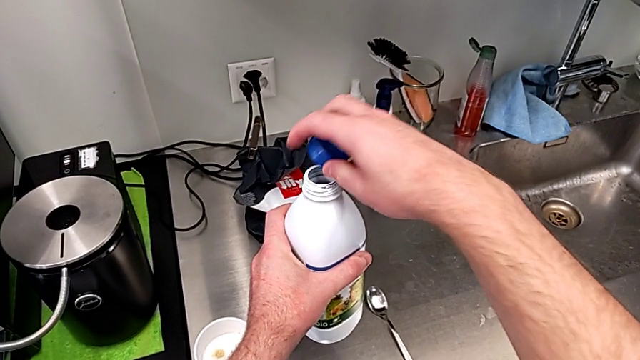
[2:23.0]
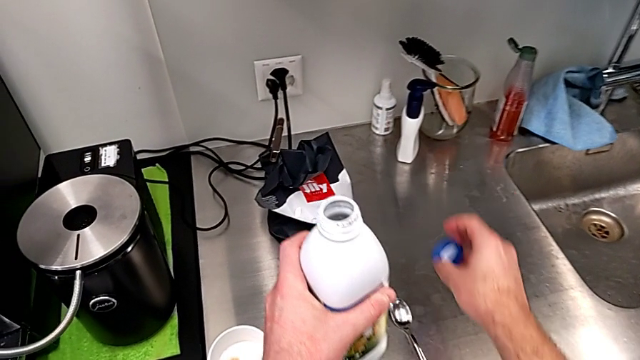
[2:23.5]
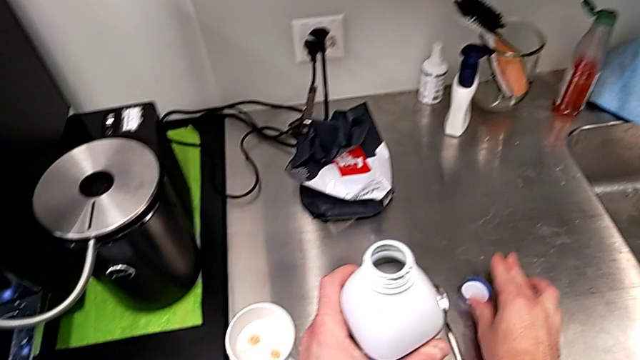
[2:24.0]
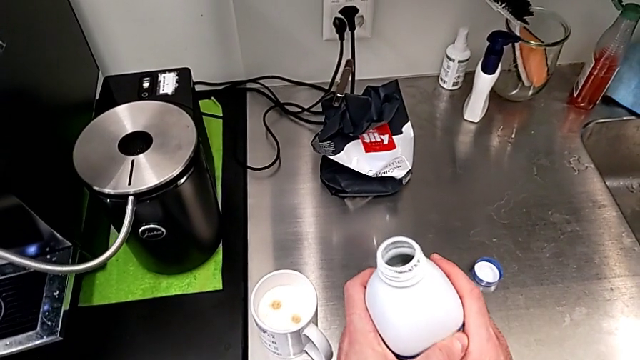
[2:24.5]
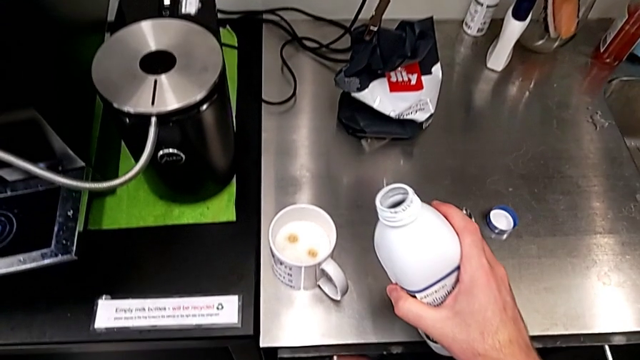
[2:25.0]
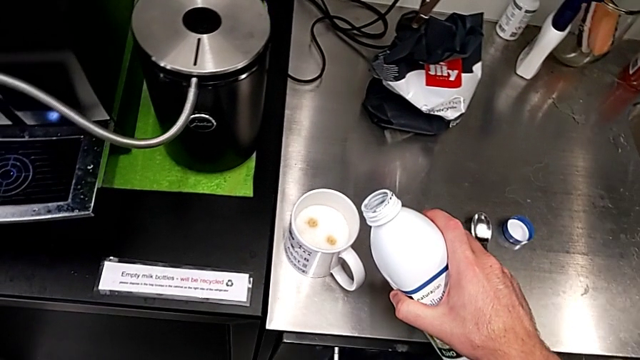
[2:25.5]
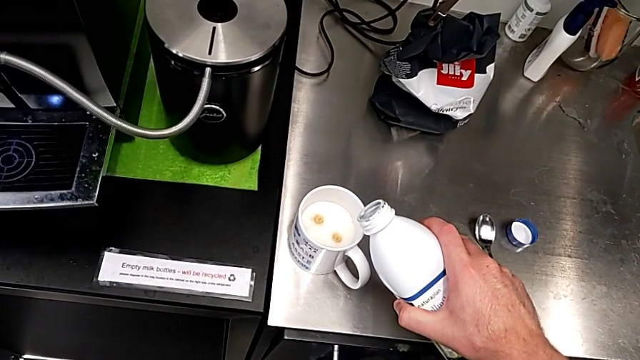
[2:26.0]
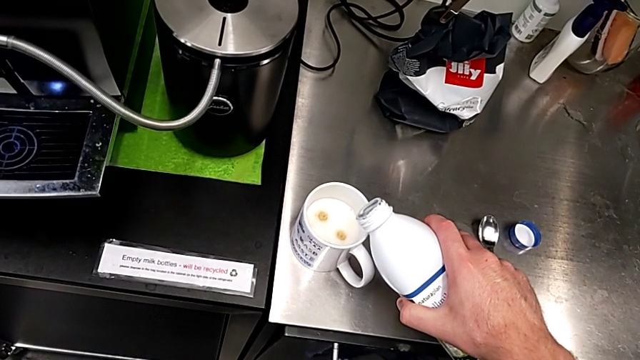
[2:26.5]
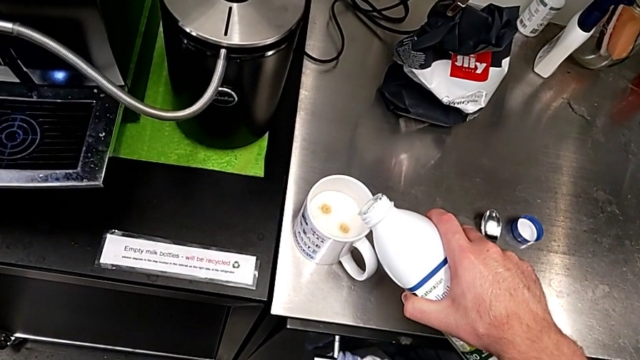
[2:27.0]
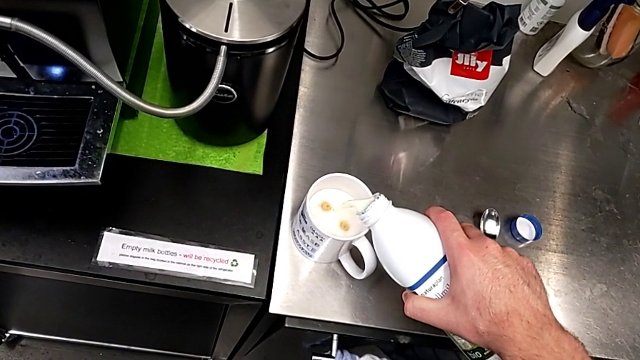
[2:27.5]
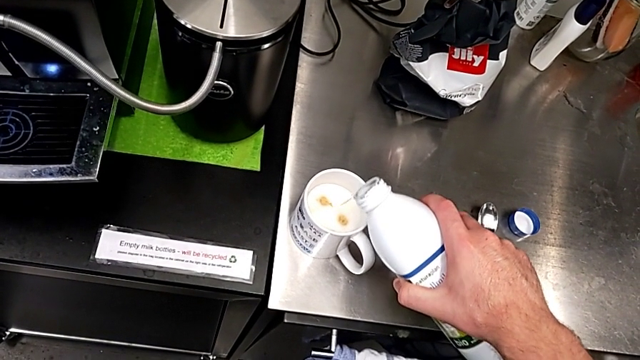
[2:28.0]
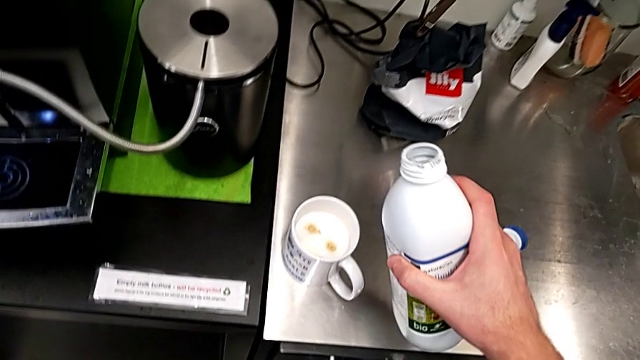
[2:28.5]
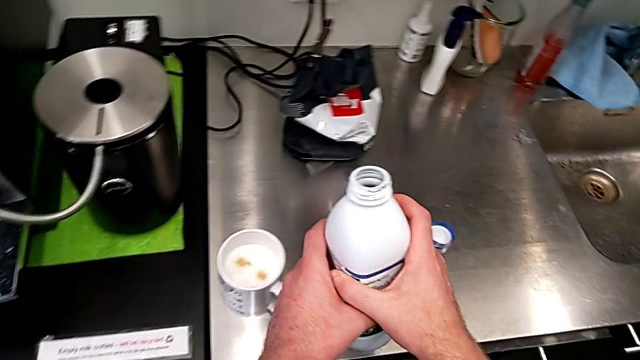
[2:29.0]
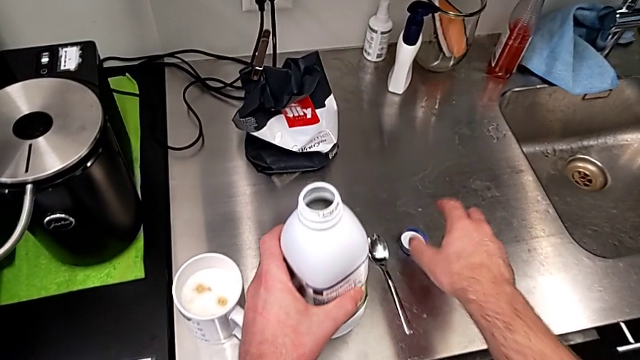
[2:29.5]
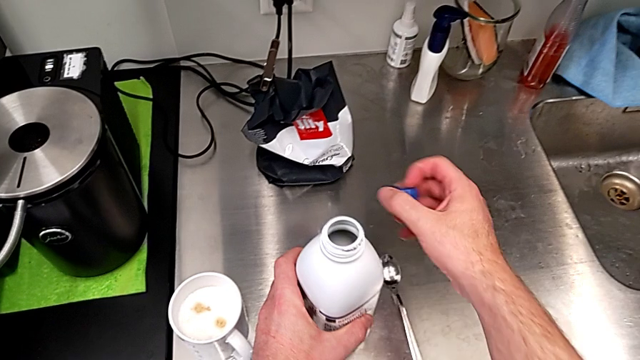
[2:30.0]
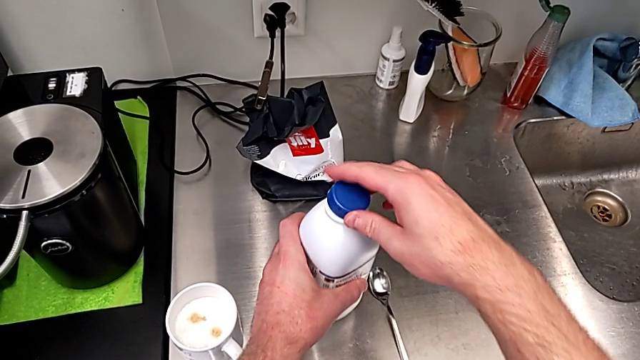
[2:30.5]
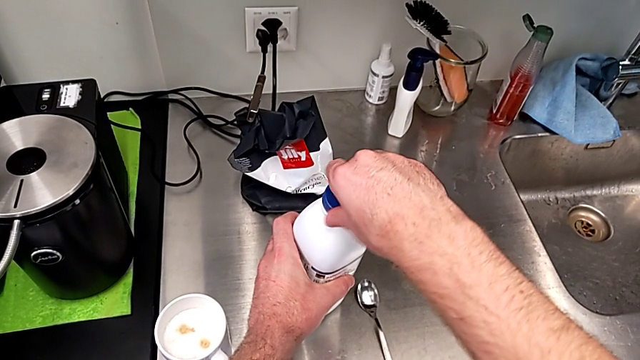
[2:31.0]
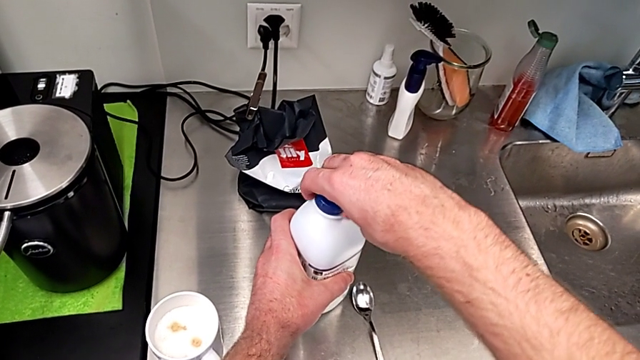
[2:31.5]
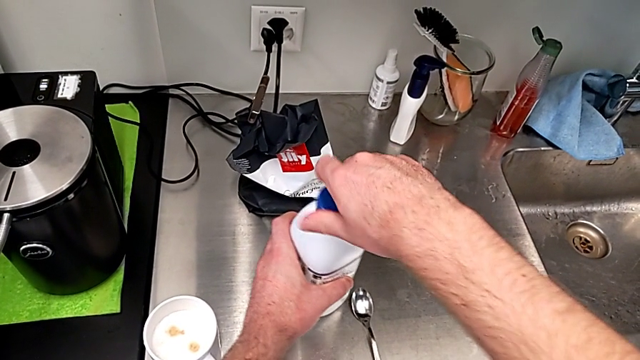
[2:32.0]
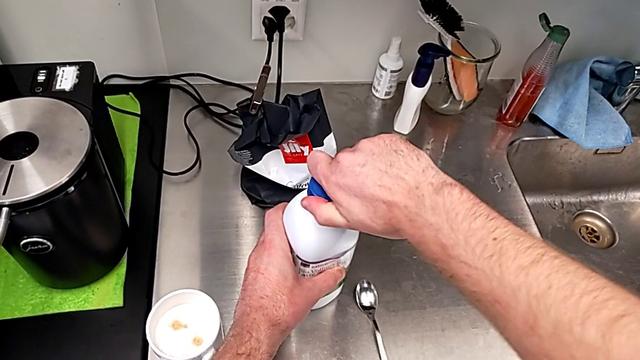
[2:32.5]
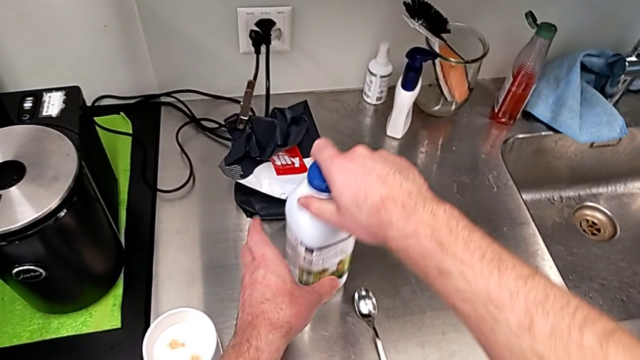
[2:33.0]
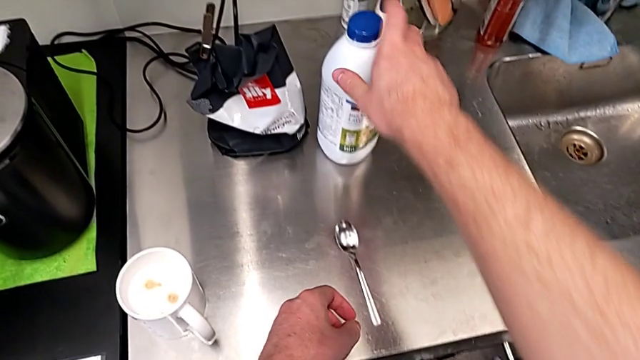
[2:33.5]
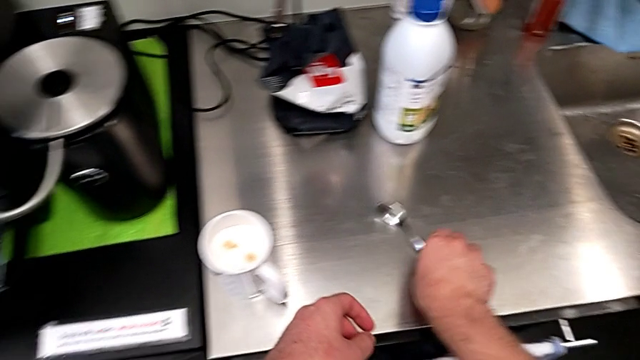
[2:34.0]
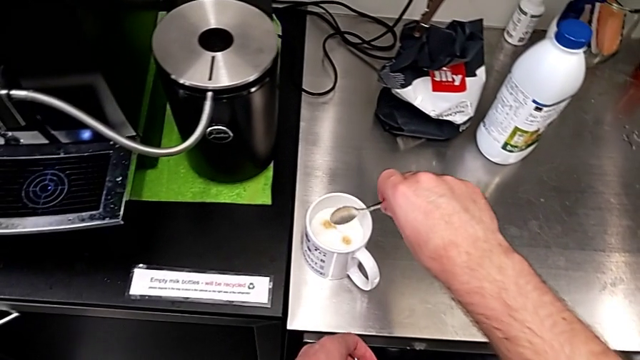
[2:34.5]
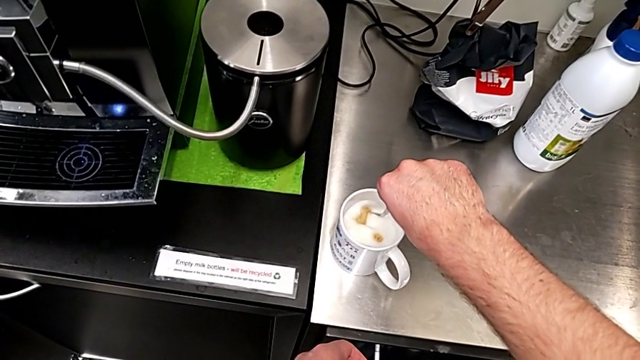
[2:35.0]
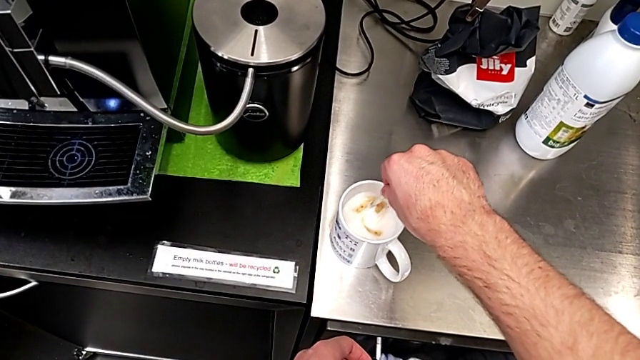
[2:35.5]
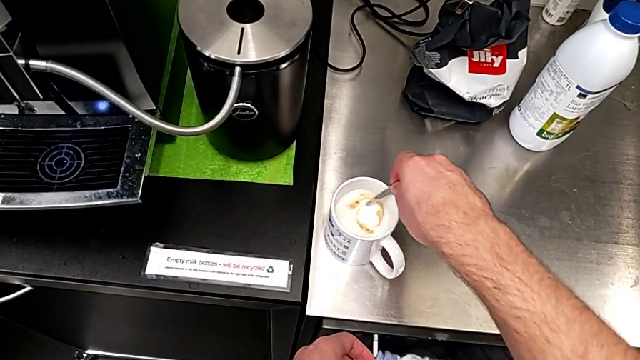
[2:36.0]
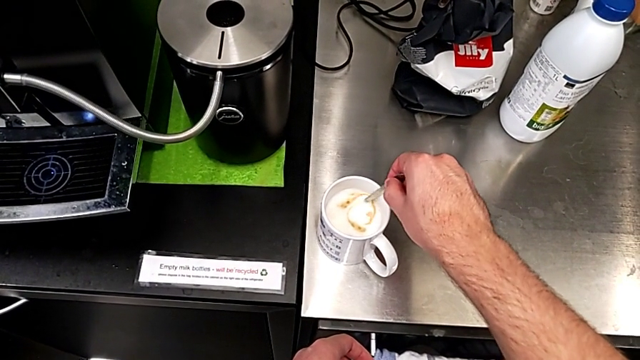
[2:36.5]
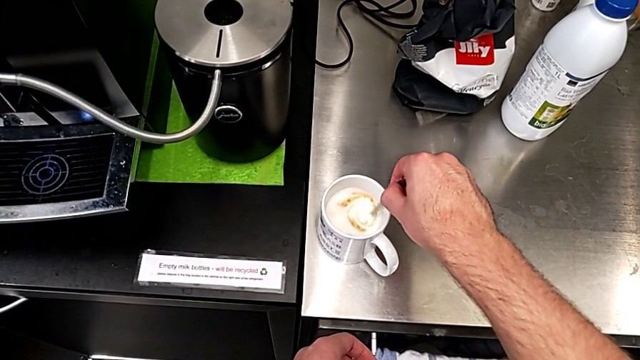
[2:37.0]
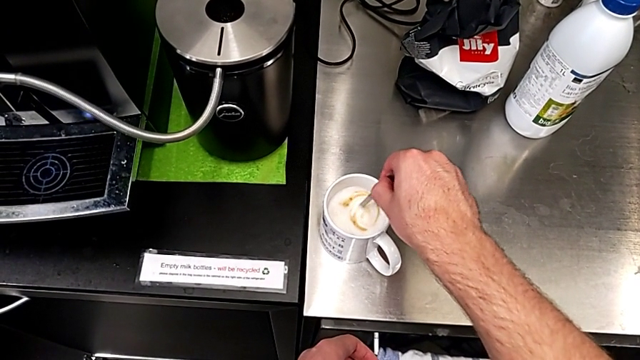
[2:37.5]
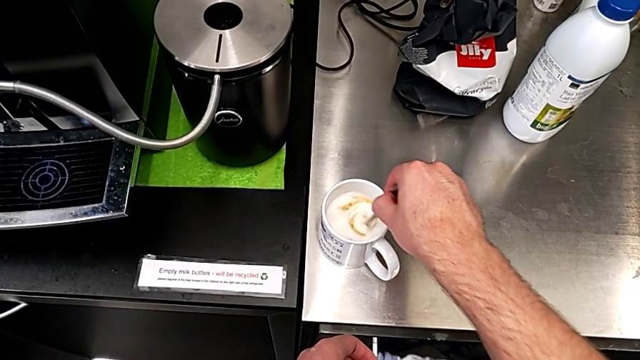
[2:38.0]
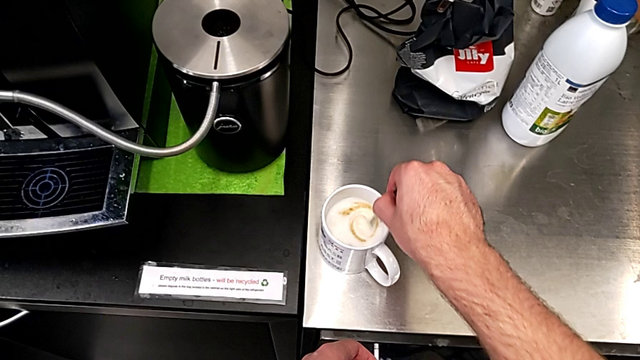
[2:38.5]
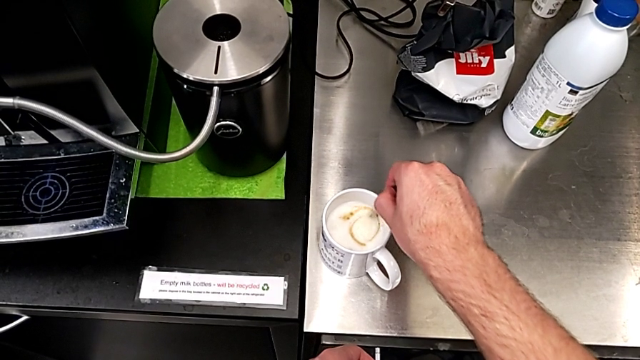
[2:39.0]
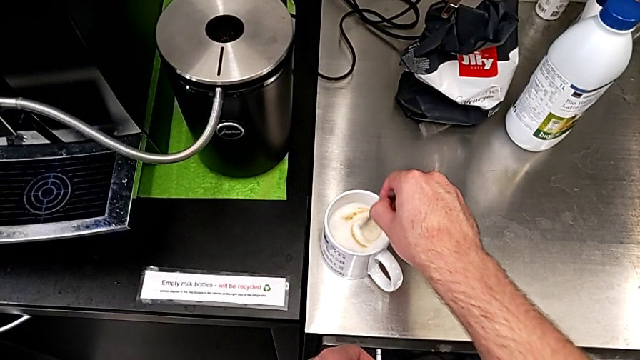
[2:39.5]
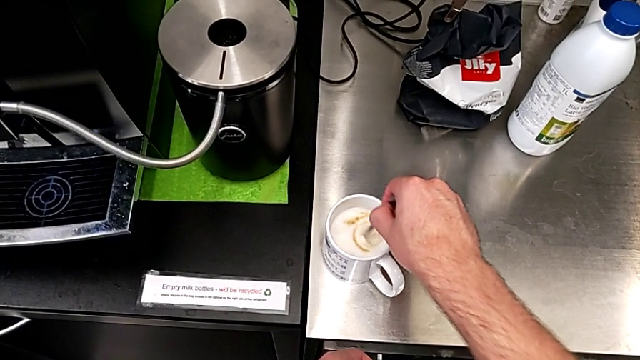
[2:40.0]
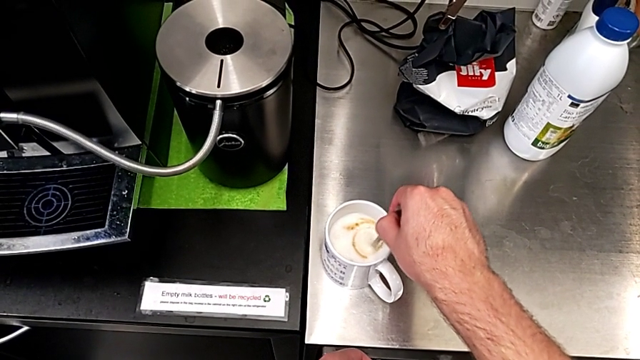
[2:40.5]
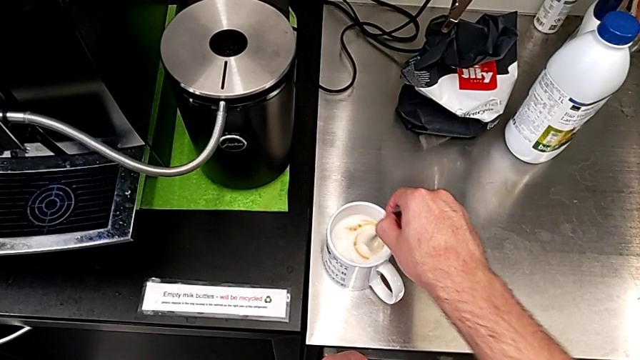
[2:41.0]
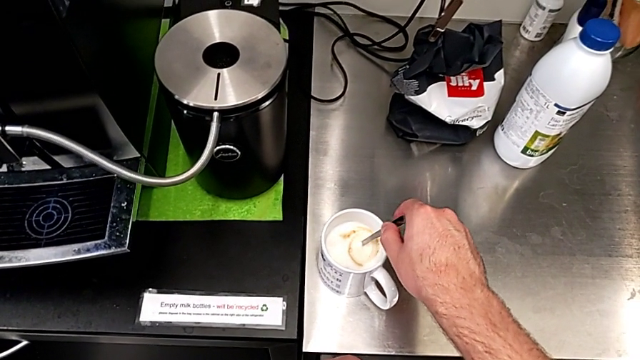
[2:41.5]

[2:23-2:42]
The camera wearer is pouring milk into the coffee cup and stirring the coffee regularly. They place the blue cover, pour the milk, close it, grab the spoon and stir the milk.

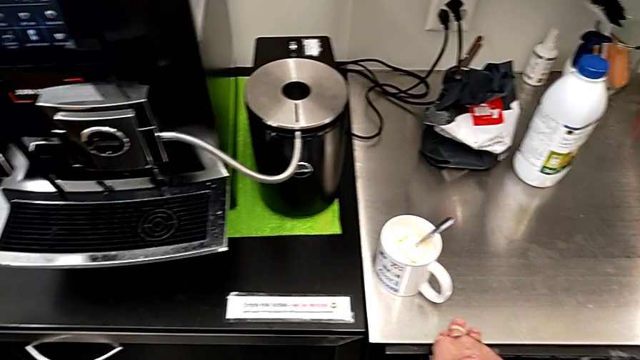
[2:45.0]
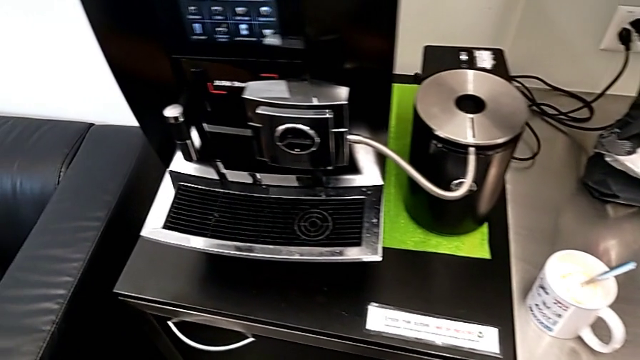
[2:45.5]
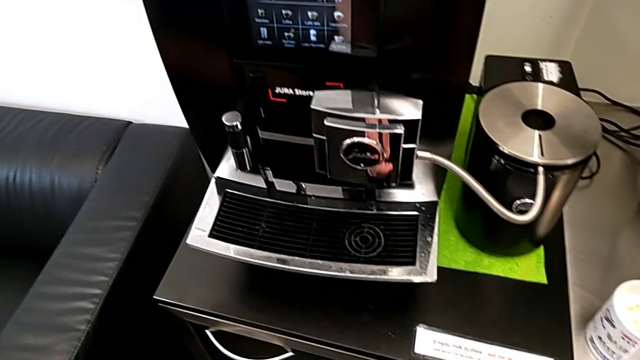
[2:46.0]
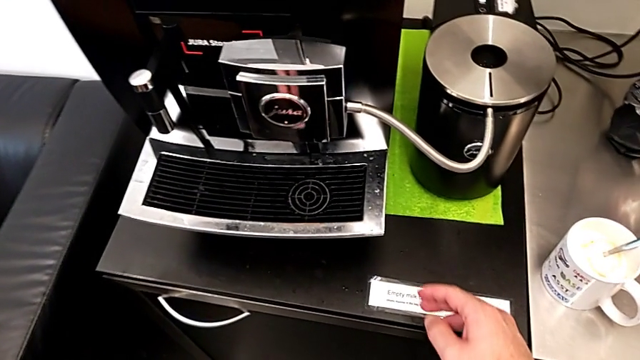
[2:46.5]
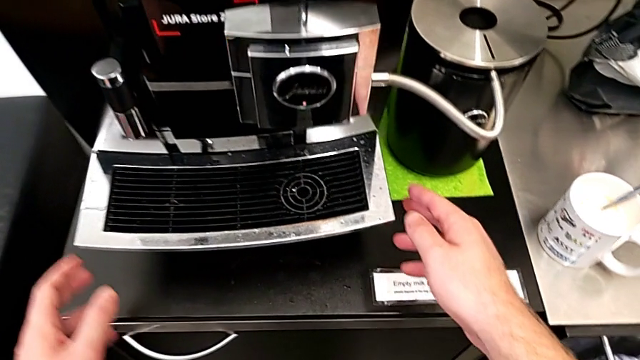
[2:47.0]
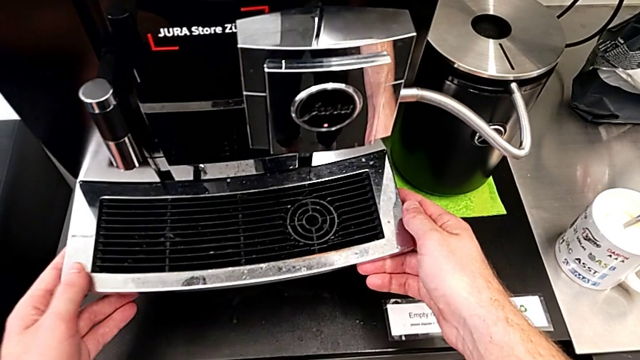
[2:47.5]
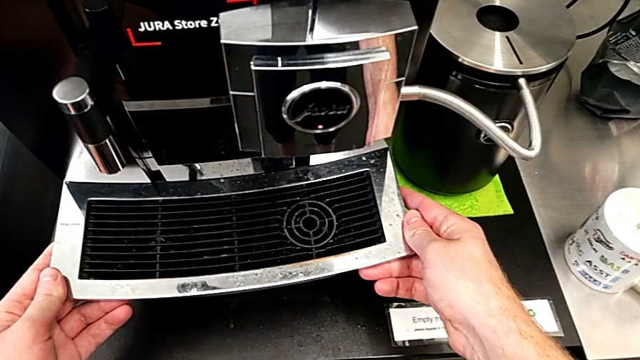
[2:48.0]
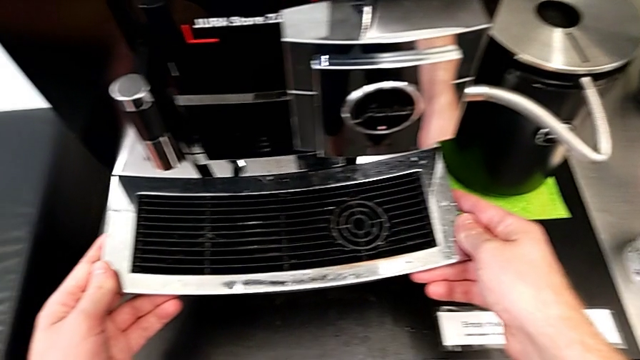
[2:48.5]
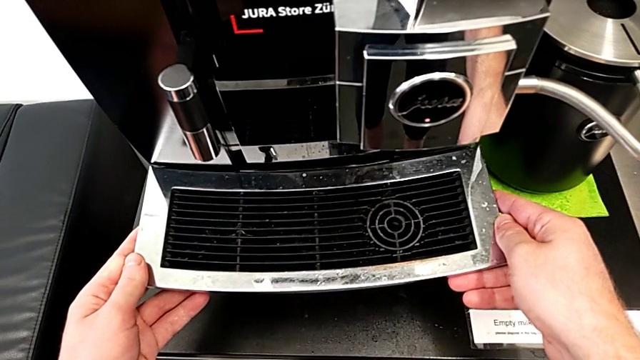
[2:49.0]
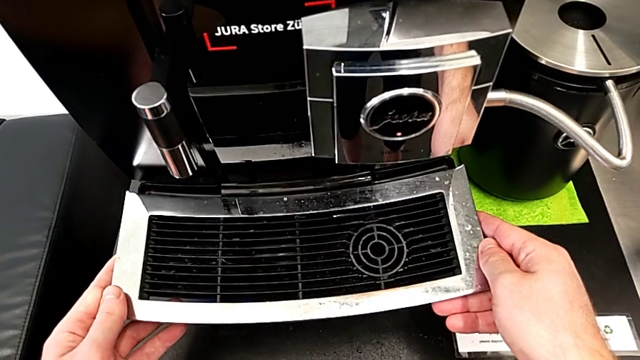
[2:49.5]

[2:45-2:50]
The camera wearer is emptying the drip tray every day. They begin to withdraw the top drip tray.
